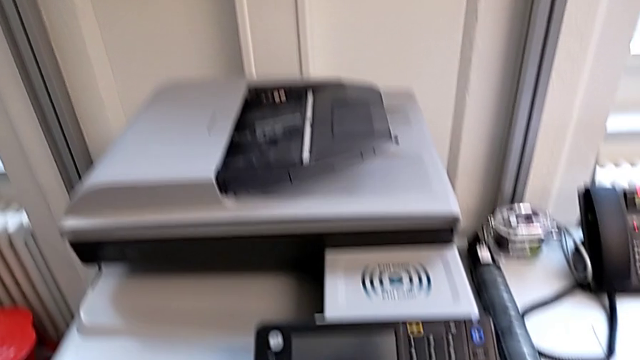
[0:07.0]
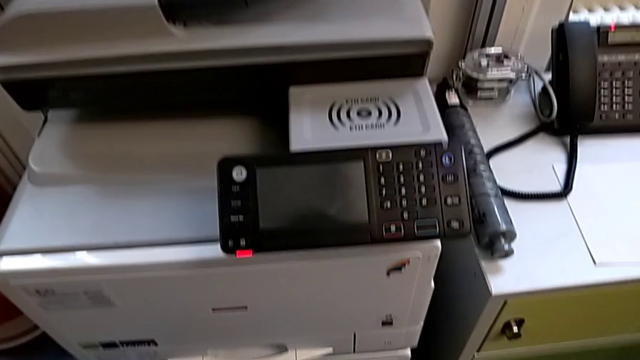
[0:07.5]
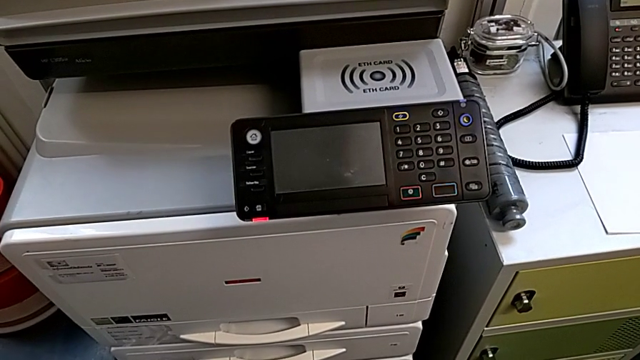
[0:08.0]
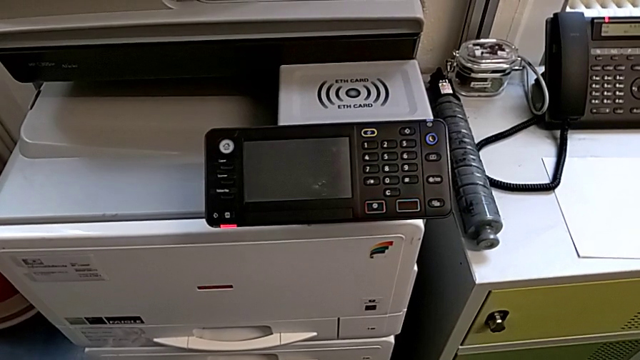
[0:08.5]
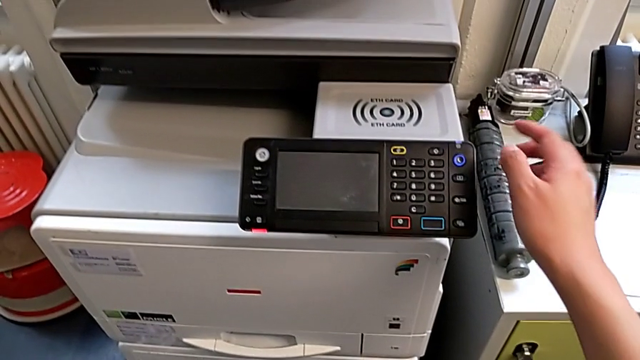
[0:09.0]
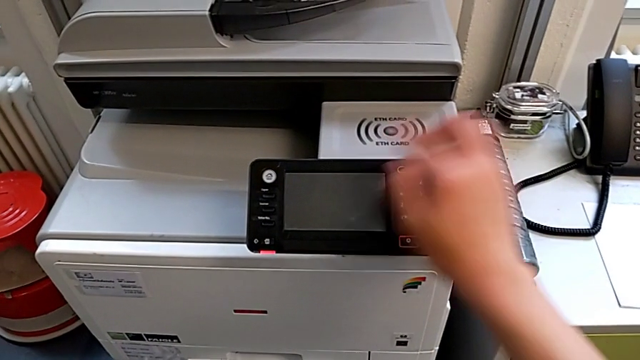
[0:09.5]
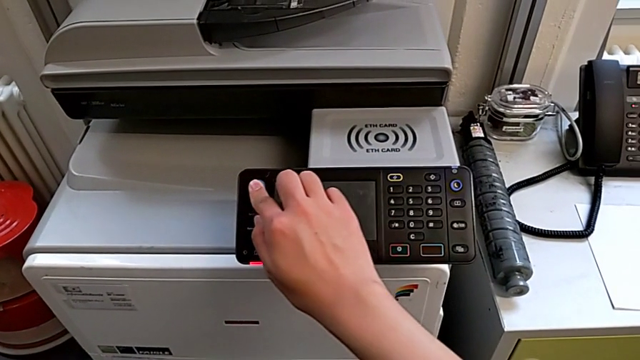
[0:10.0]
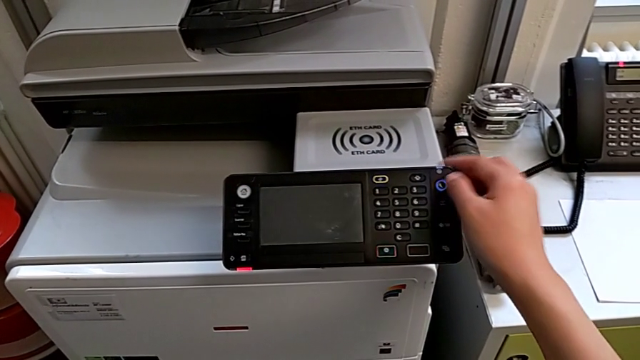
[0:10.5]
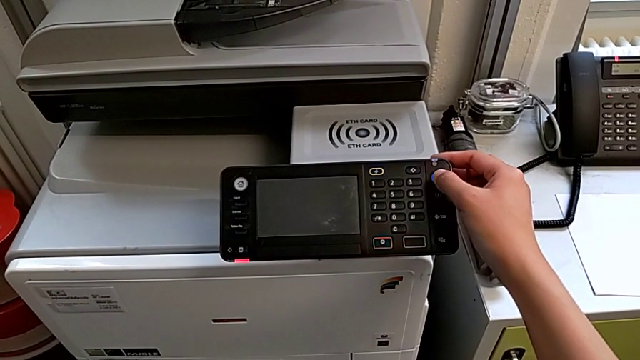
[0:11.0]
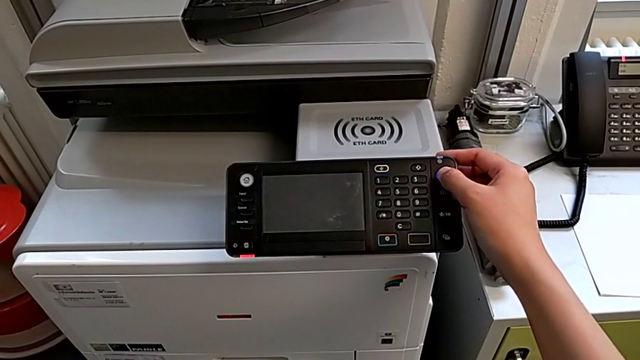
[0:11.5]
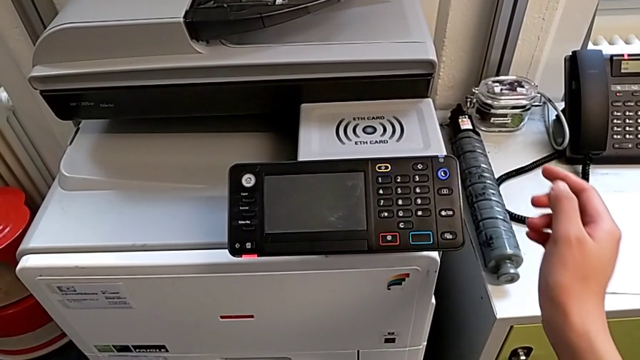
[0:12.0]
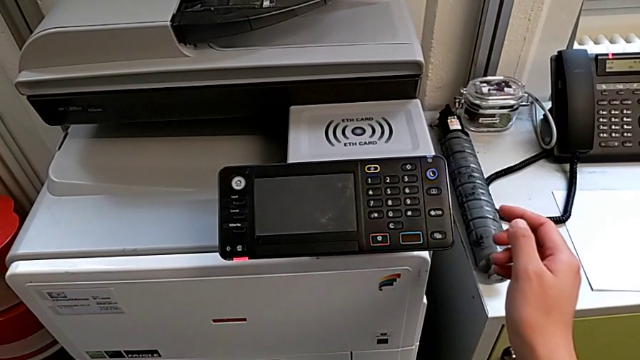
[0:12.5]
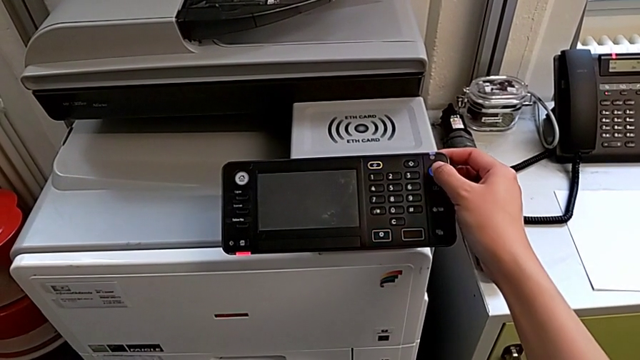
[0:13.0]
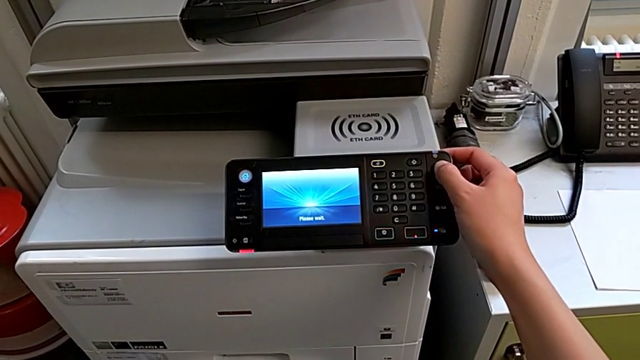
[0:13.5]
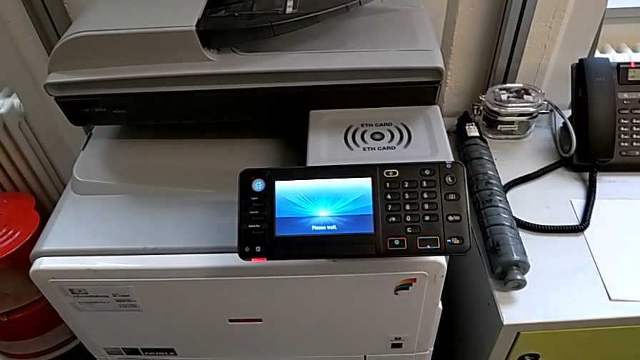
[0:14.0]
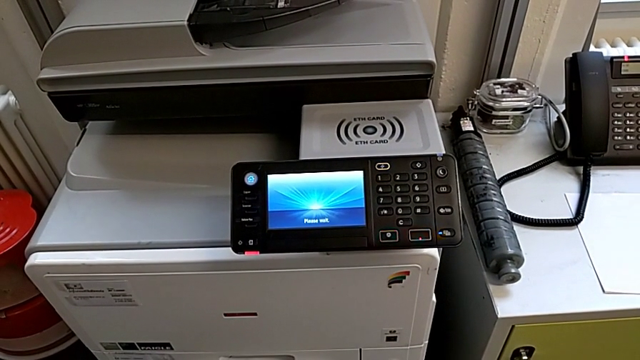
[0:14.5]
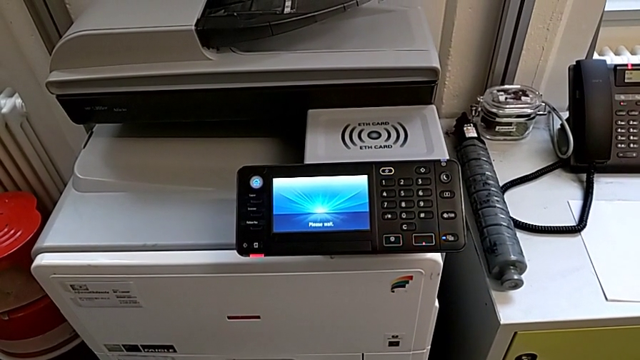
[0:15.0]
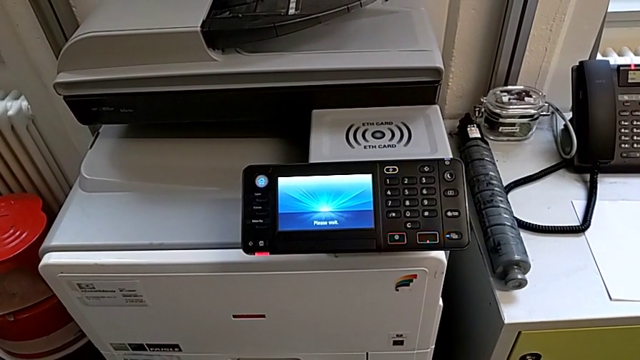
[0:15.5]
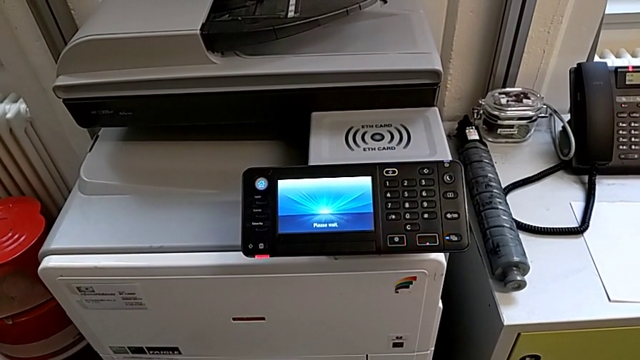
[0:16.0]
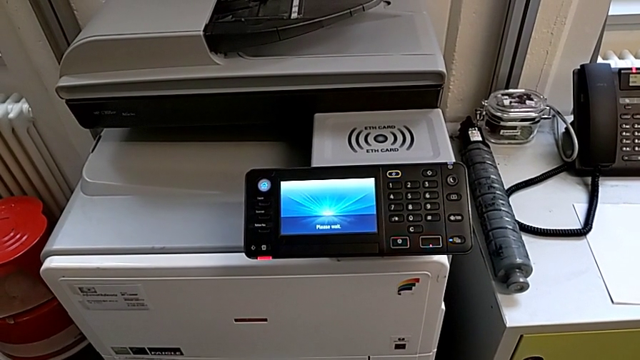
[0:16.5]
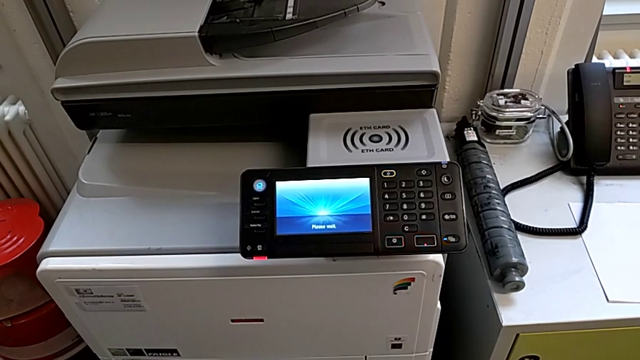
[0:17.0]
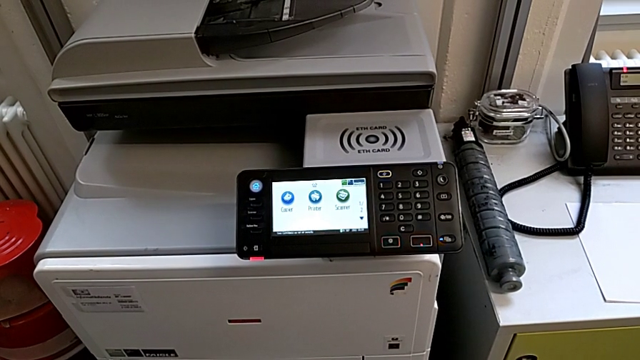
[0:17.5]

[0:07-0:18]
The camera wearer turns on the printer. They wrongly press the white button and press the purple button twice.

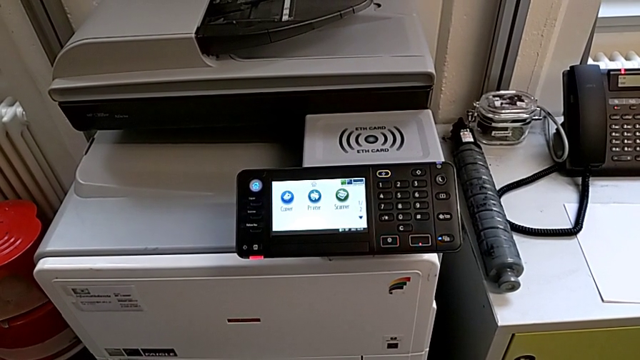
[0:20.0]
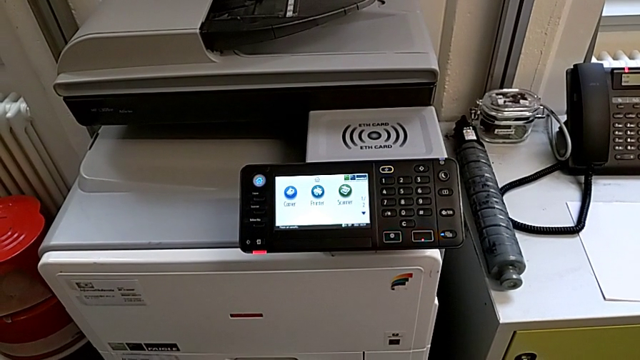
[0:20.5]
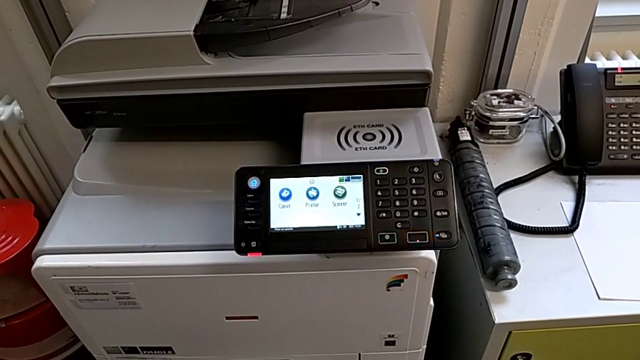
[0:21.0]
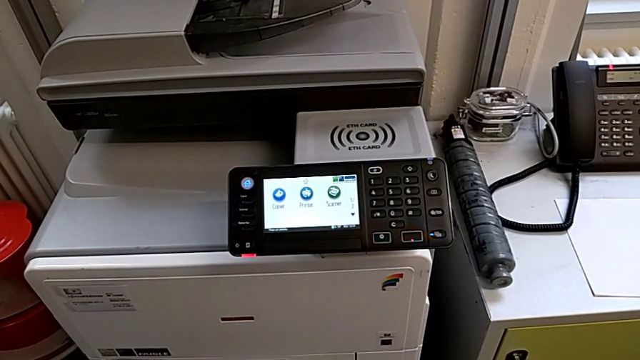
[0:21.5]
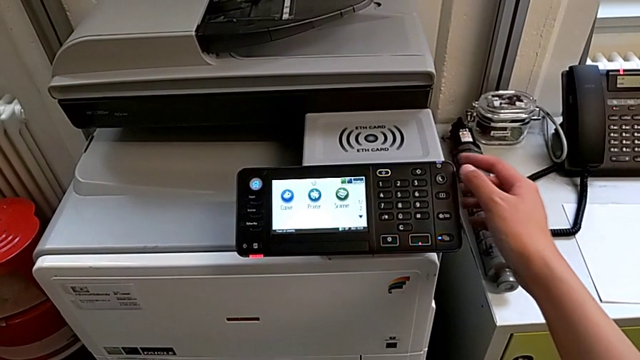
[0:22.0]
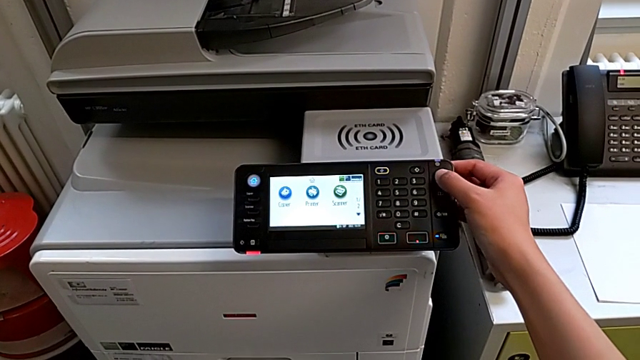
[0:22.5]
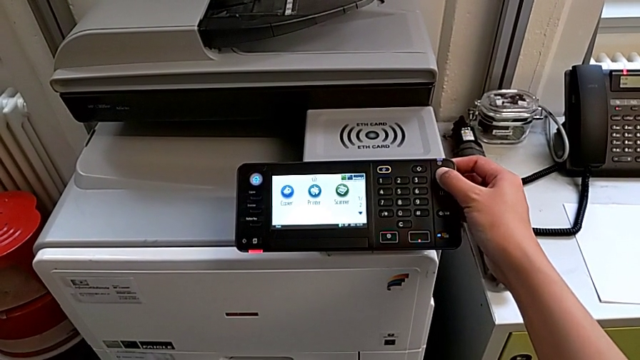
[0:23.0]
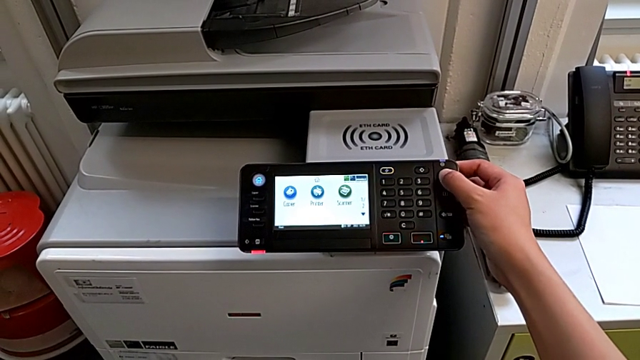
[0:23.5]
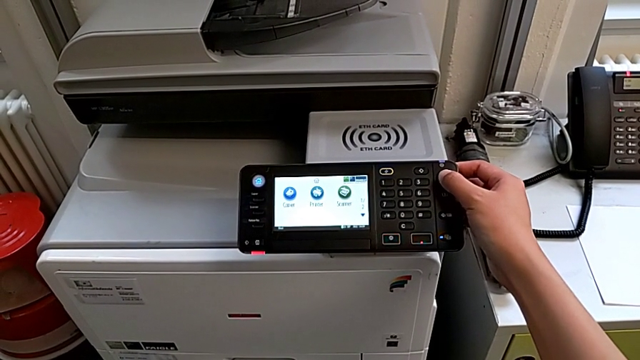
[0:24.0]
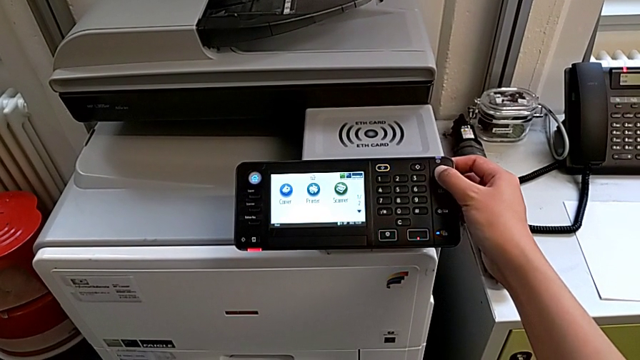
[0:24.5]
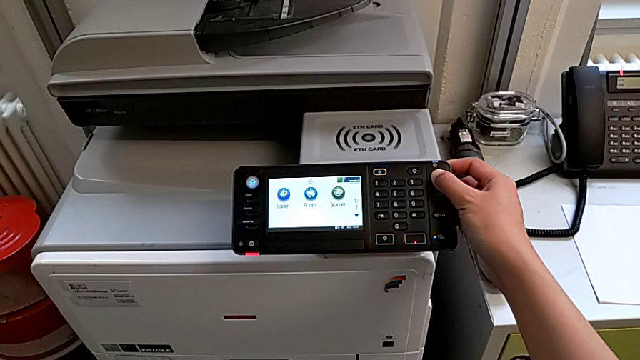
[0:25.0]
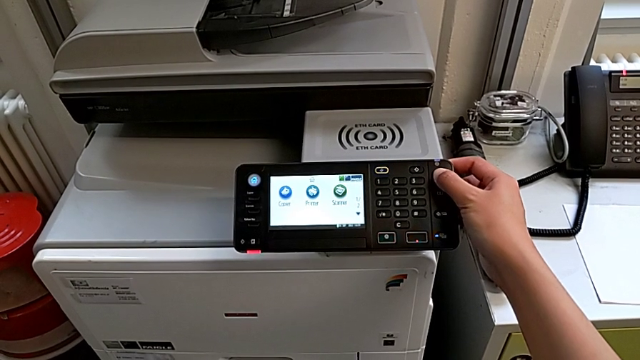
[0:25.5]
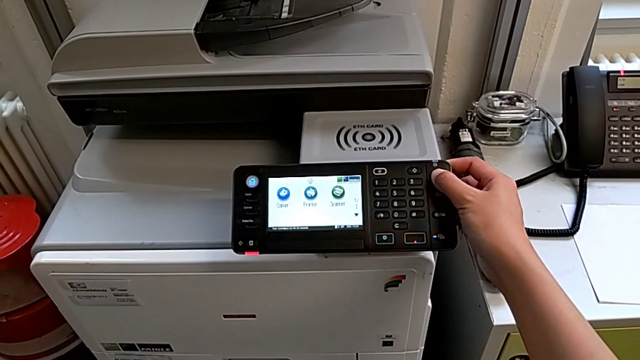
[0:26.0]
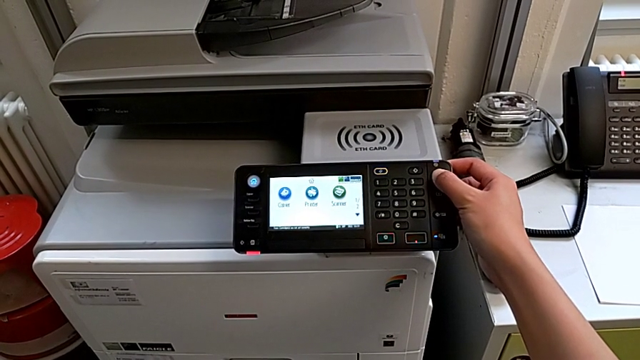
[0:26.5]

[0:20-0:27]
The camera wearer turns off the printer. They approach the purple button and press it.

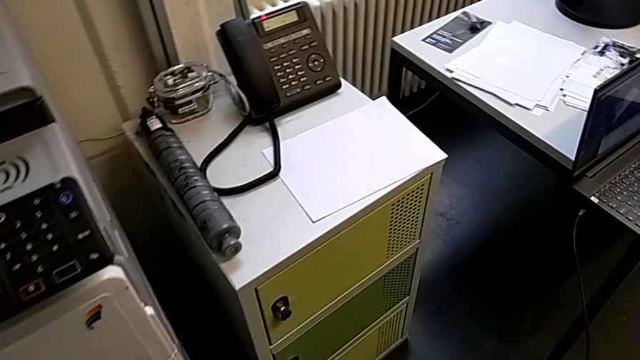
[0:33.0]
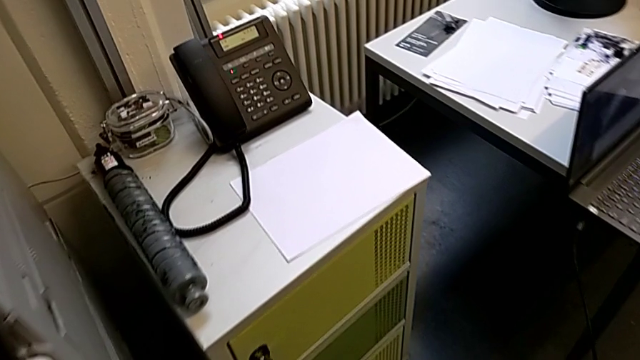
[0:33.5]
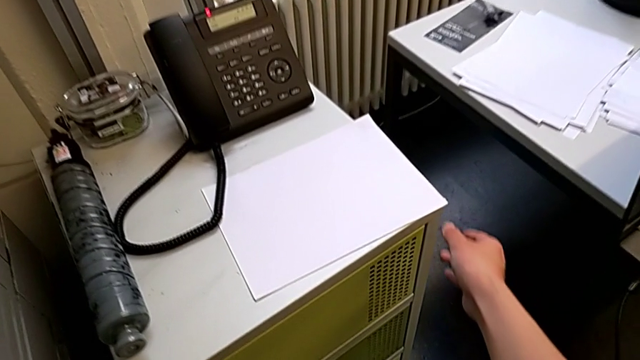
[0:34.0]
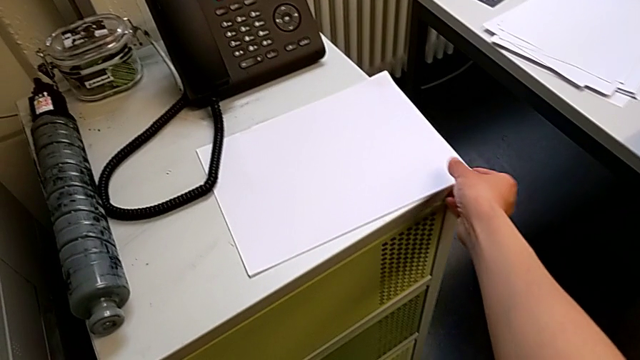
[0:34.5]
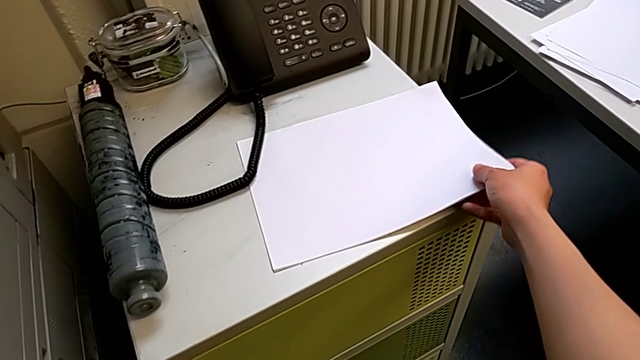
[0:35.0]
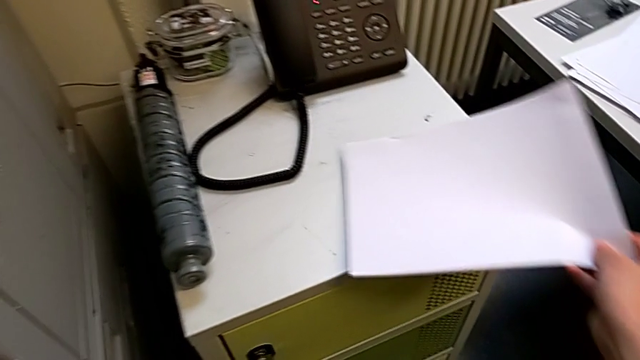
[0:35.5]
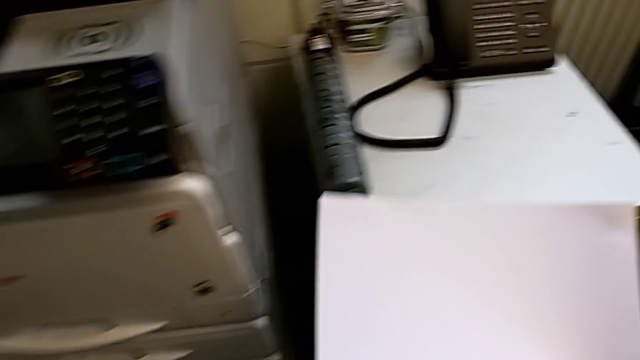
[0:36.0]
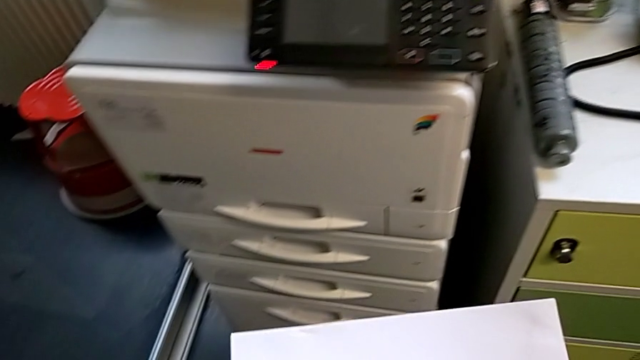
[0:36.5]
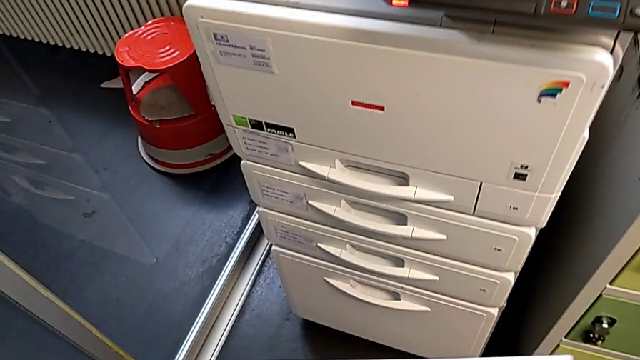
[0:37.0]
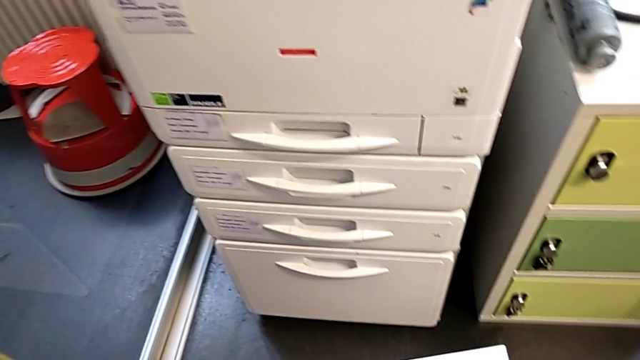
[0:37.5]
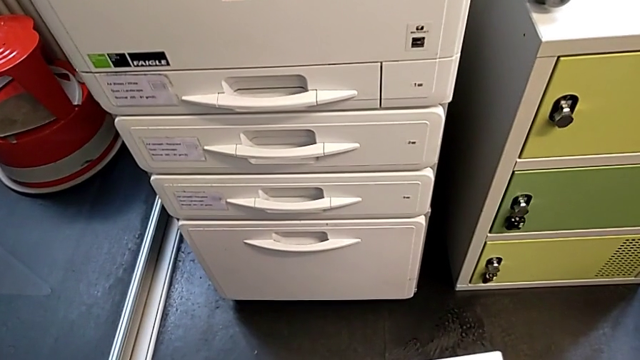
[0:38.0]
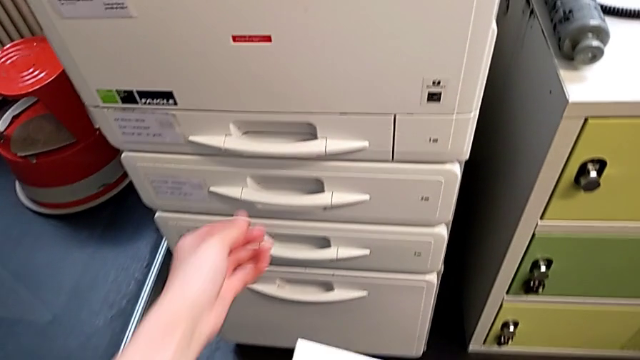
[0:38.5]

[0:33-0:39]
The camera wearer is loading a paper stack into the paper tray. They approach the paper stack, grab it, hold it and approach the paper tray.
